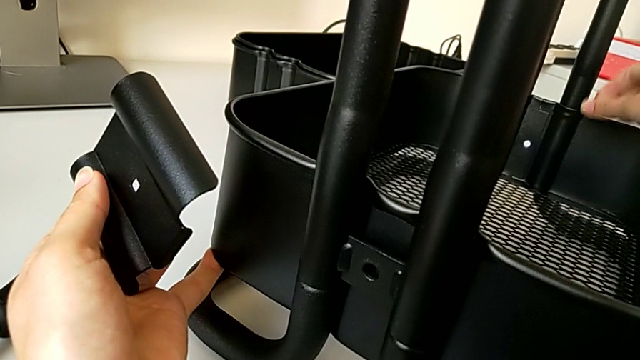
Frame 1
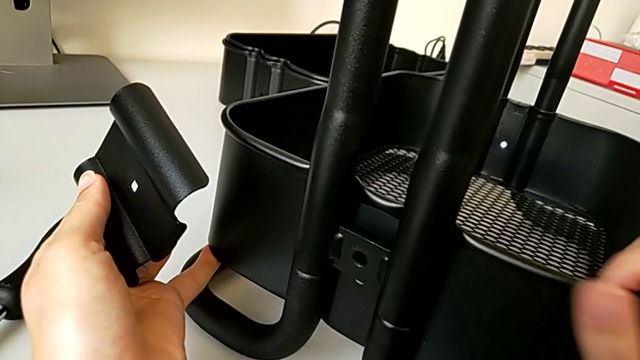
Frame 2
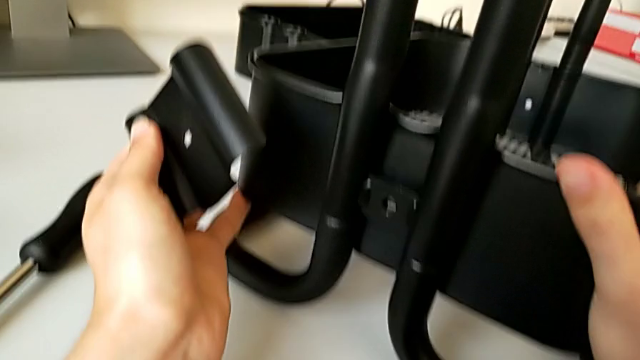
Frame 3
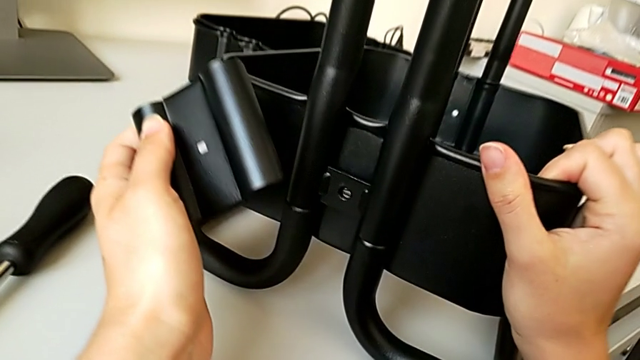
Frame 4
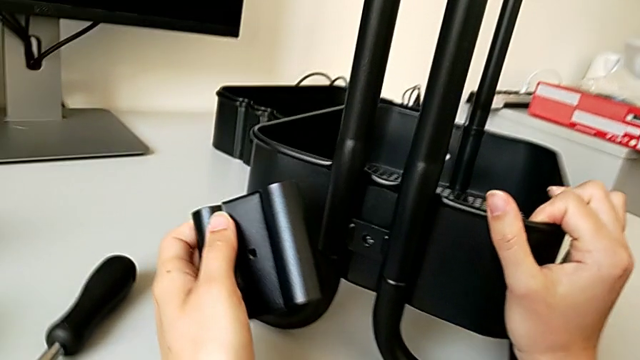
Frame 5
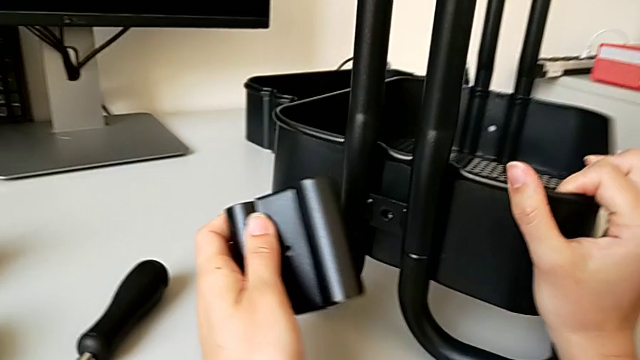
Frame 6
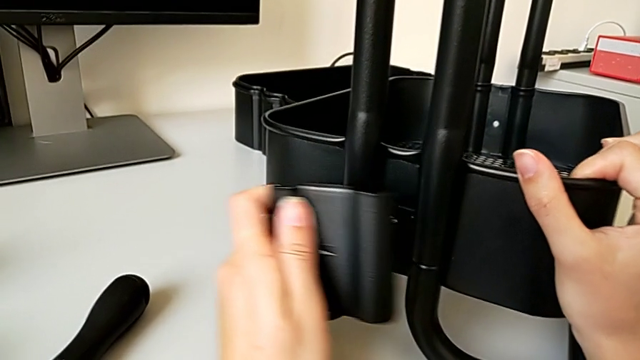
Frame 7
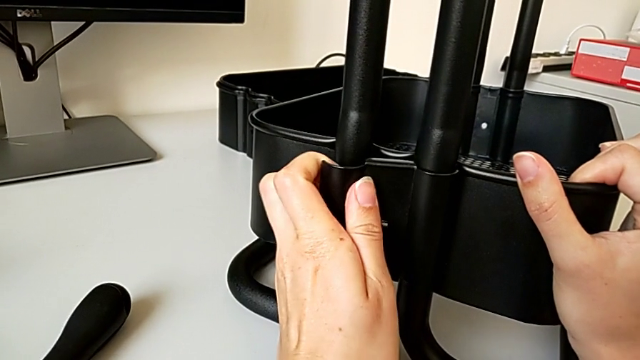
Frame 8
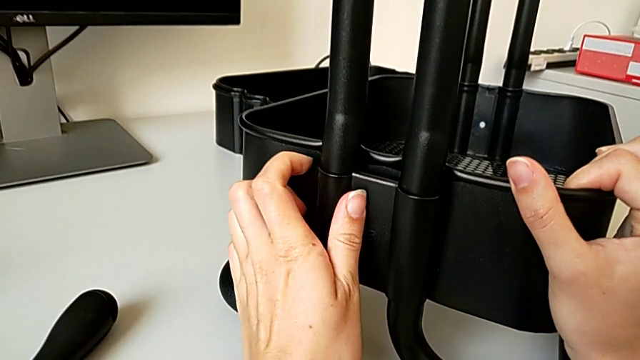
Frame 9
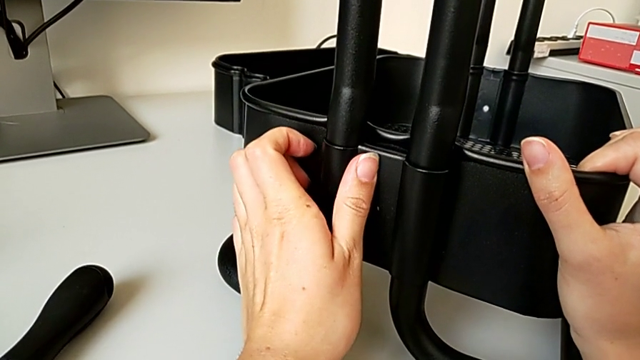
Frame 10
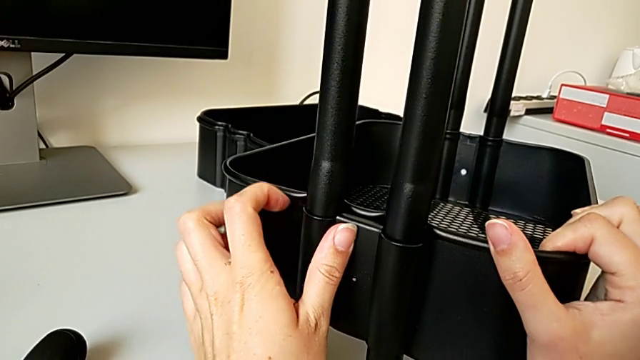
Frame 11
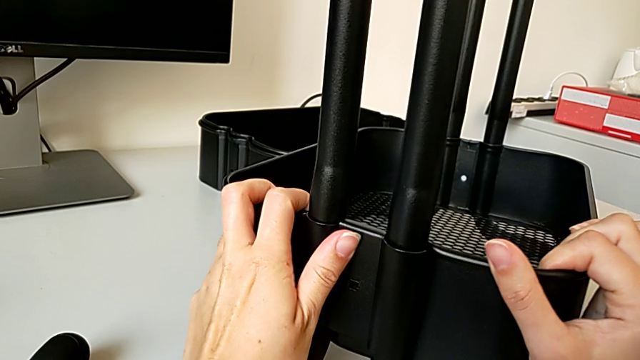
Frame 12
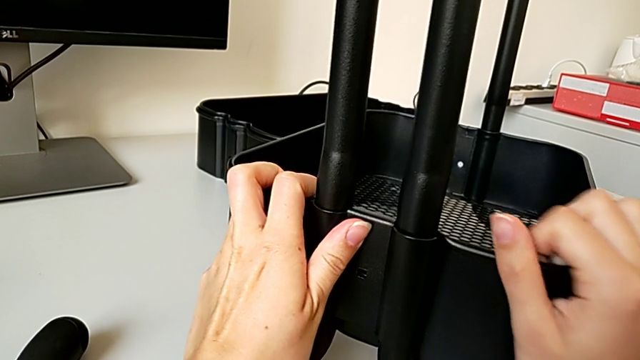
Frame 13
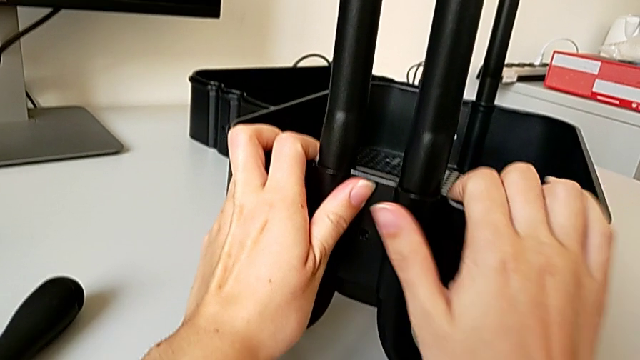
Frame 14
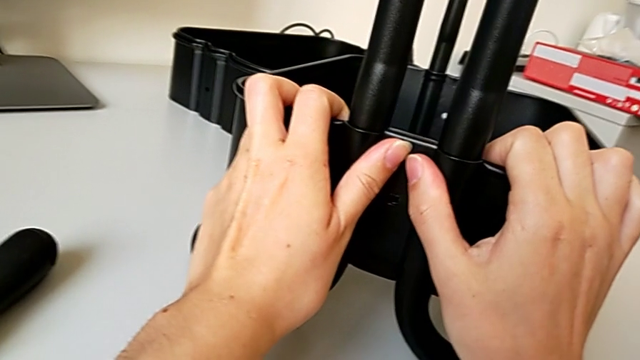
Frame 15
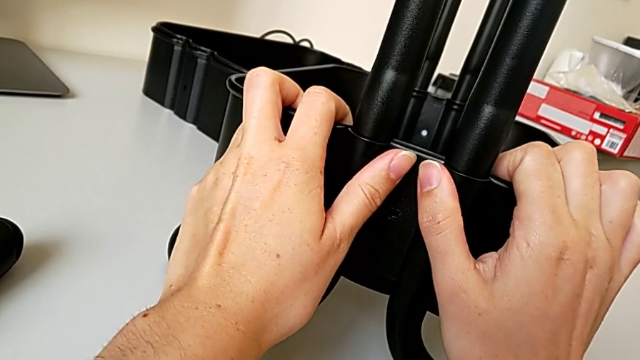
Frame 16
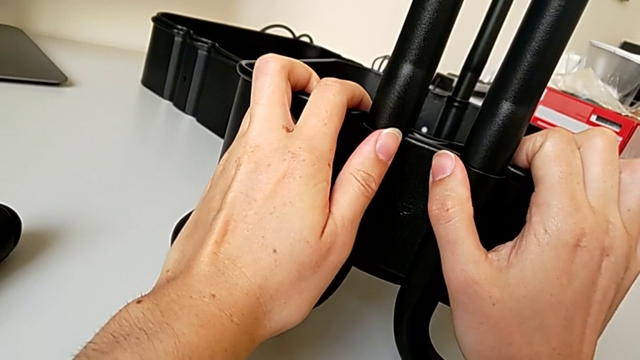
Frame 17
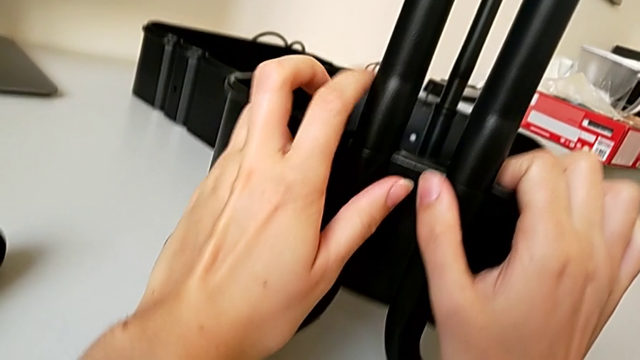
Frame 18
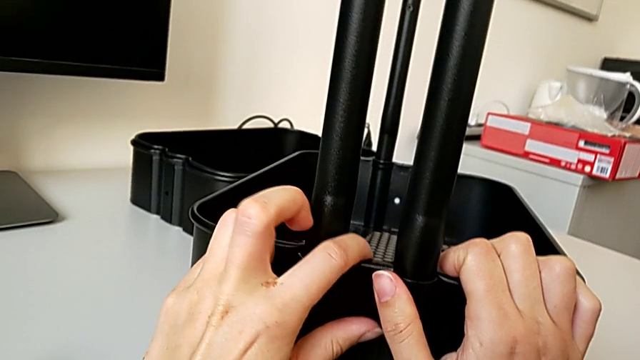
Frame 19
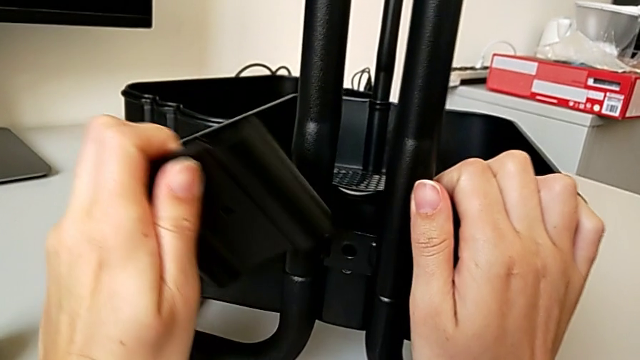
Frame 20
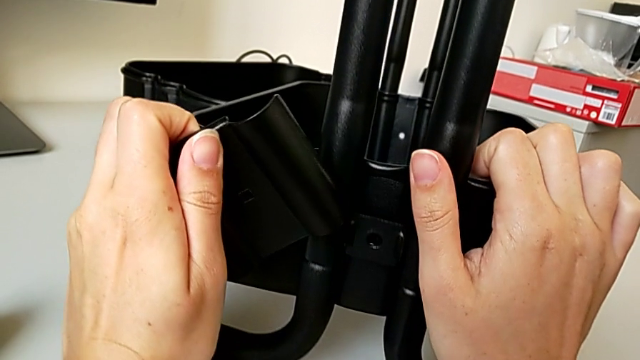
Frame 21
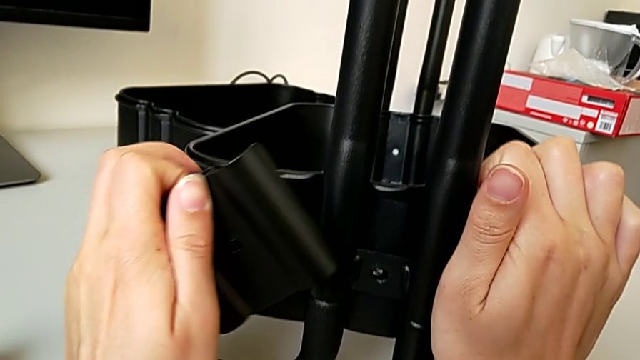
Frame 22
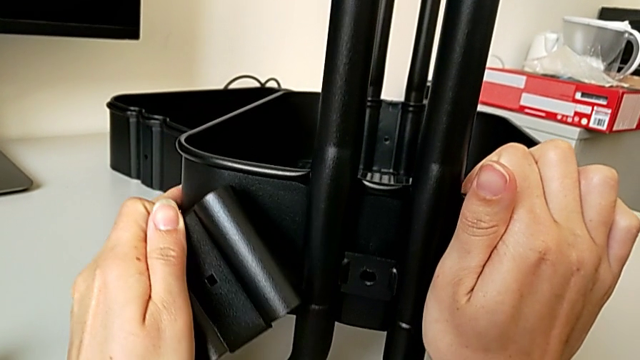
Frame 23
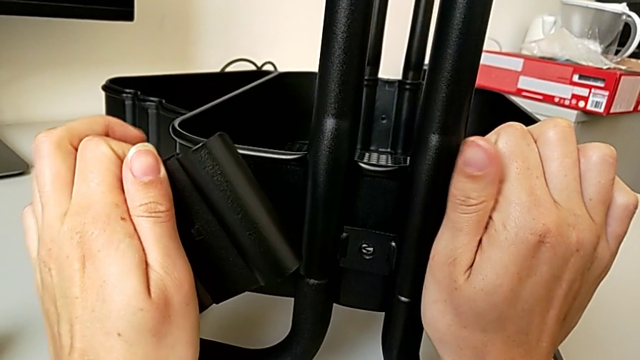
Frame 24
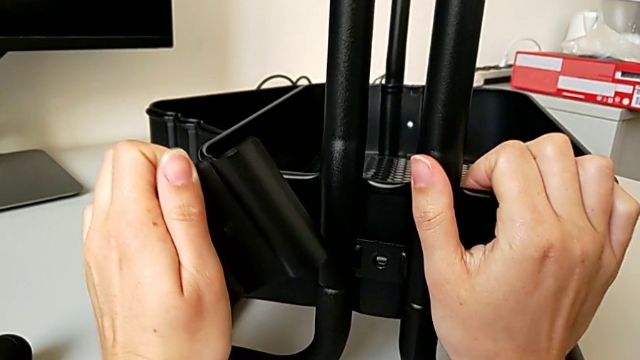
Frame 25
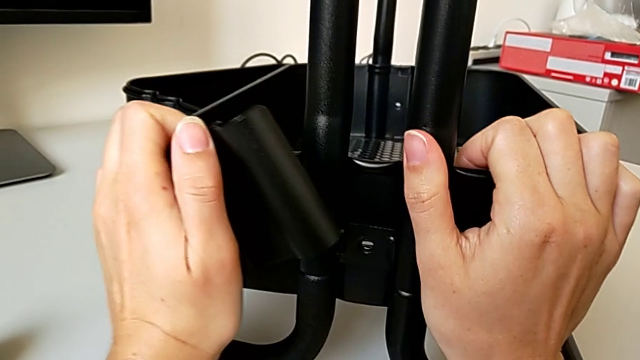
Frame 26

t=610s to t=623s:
The camera wearer is assembling the bottom tray of the rolling cart. They align the first bracket and align the bottom grid tray.

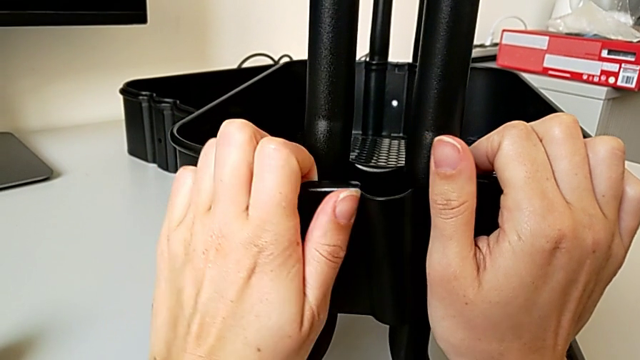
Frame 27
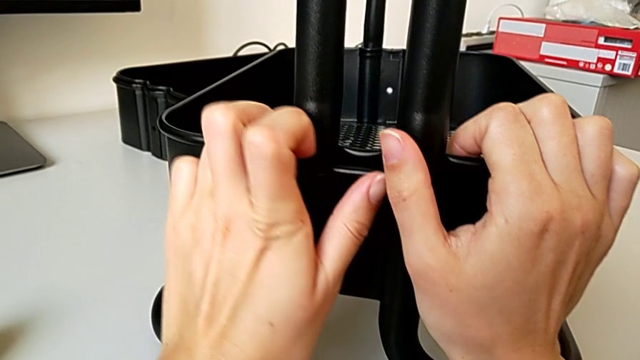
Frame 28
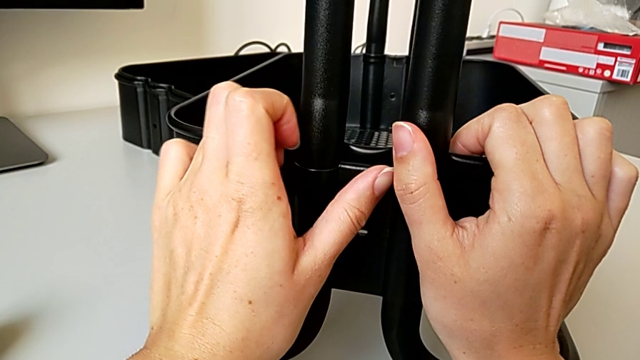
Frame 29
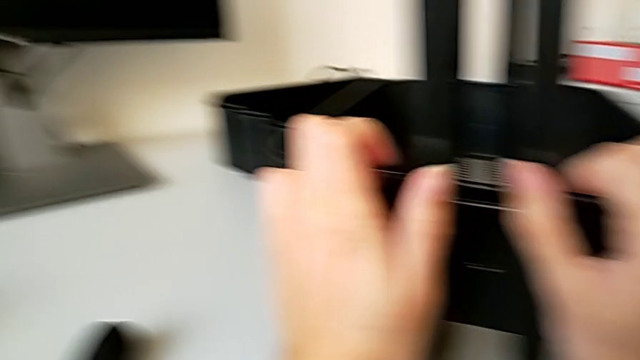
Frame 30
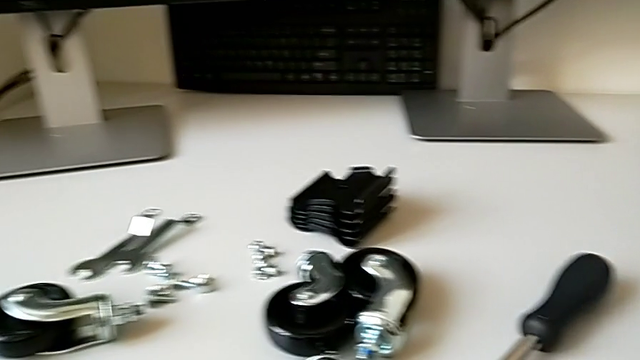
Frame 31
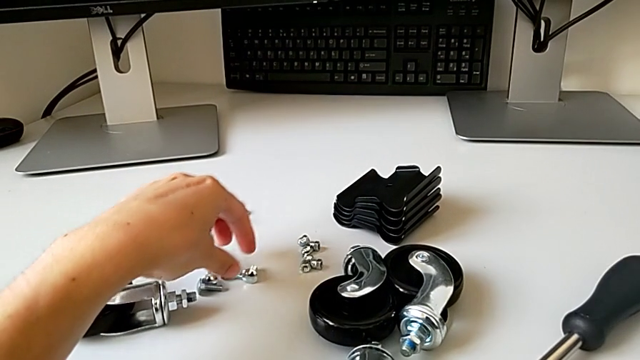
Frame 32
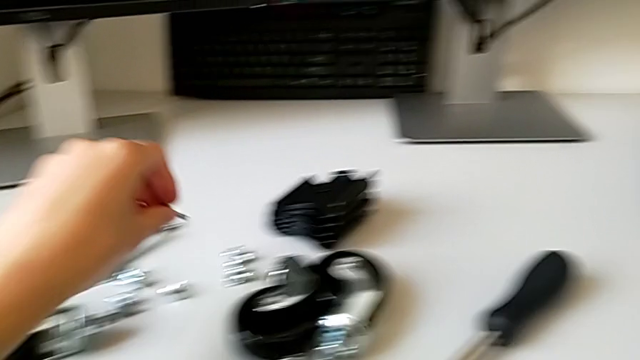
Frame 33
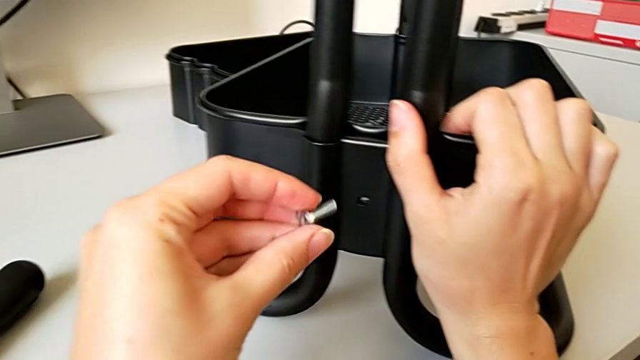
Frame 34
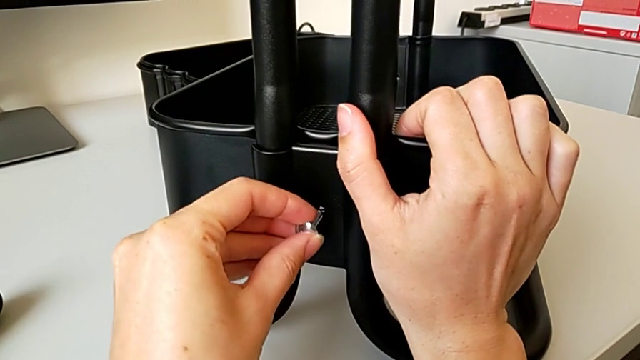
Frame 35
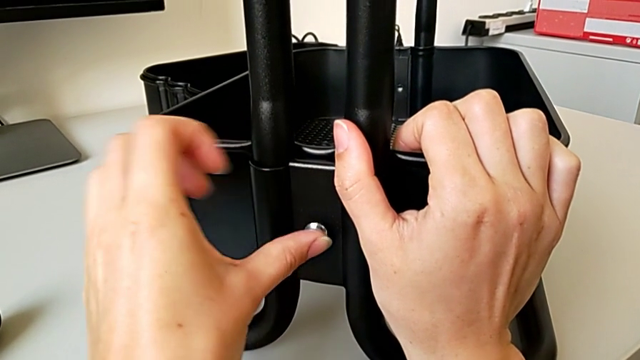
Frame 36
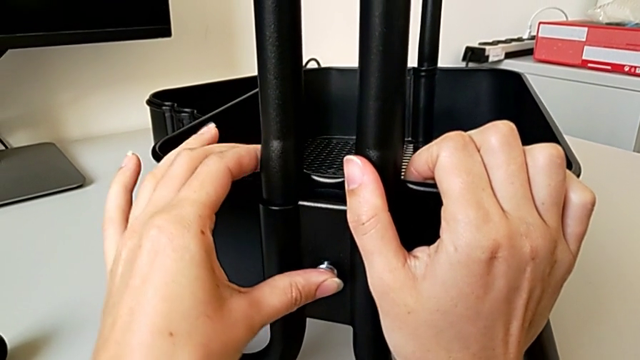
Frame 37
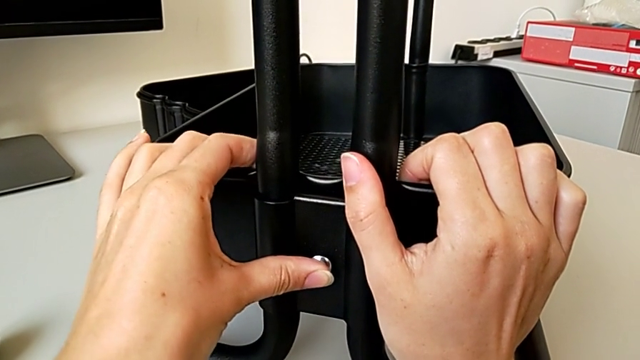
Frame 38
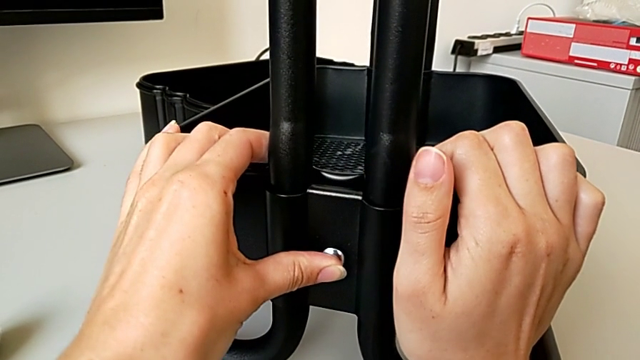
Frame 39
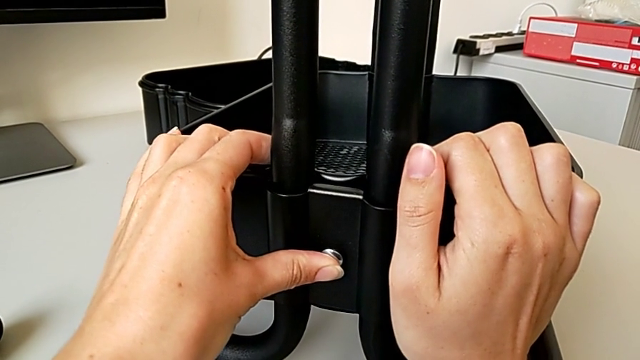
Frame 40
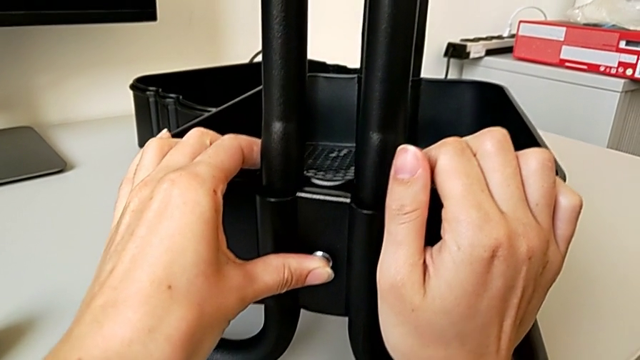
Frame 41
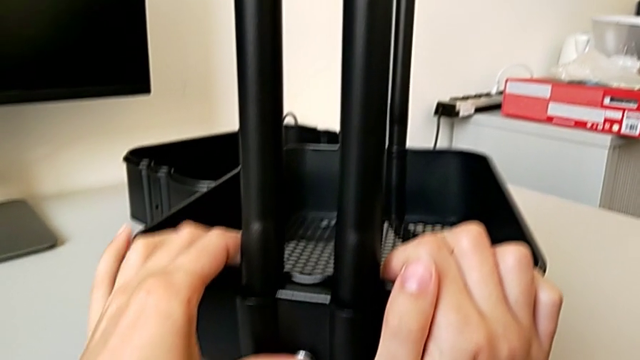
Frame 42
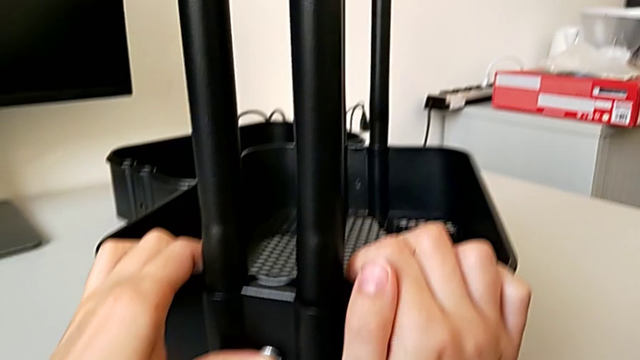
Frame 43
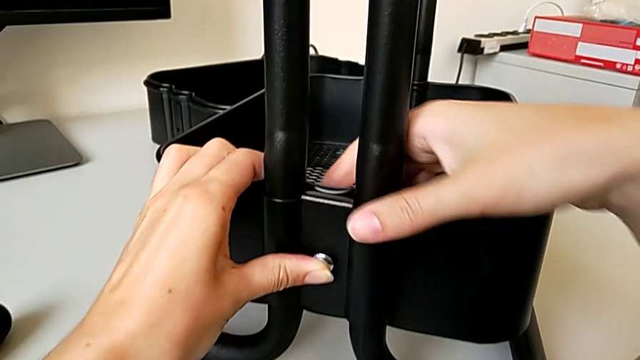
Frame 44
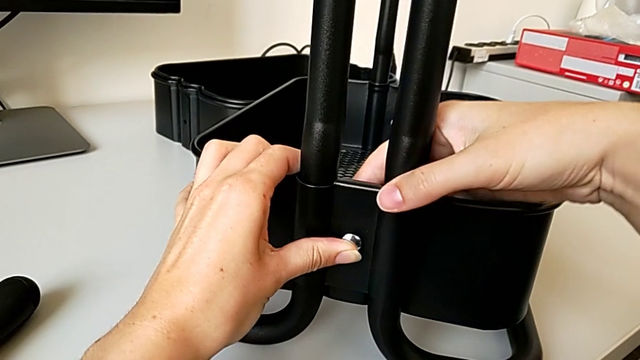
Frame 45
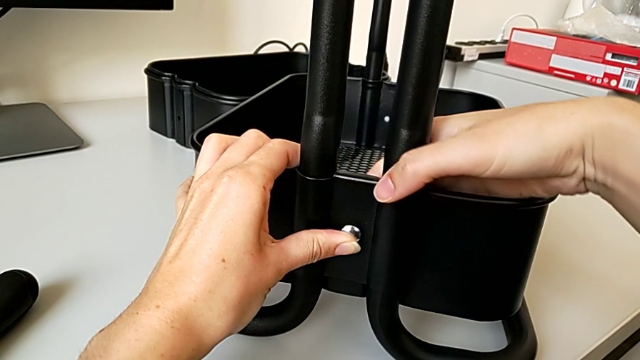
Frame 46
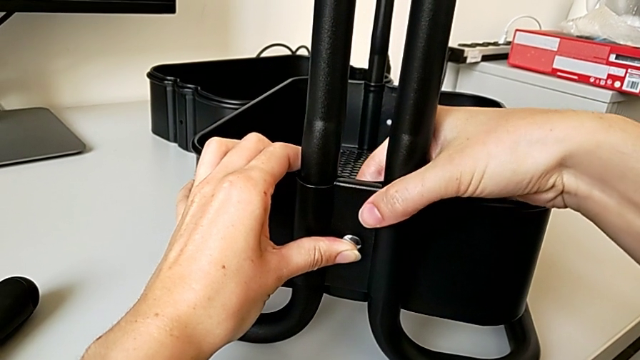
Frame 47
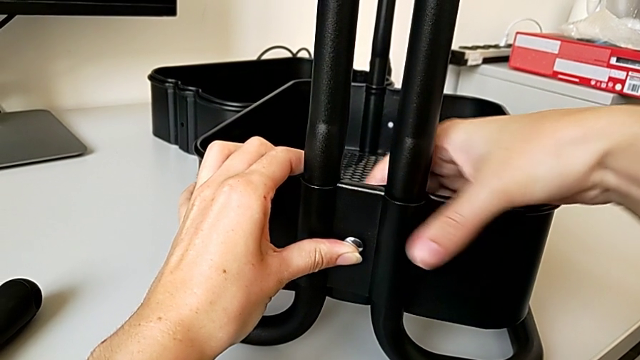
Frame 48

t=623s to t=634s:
The camera wearer is assembling the bottom tray of the rolling cart. They align the first bracket, grab the first screw and begin to align it.
